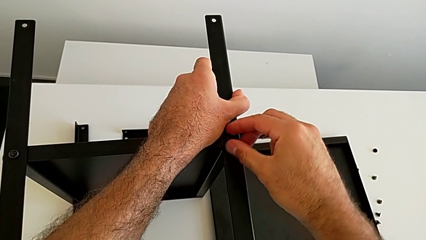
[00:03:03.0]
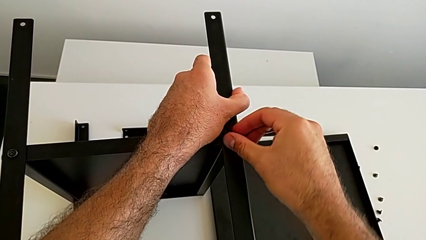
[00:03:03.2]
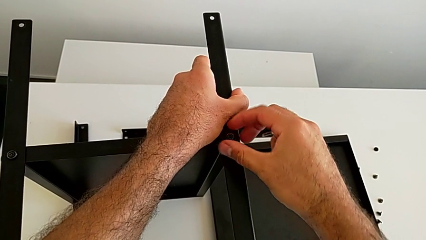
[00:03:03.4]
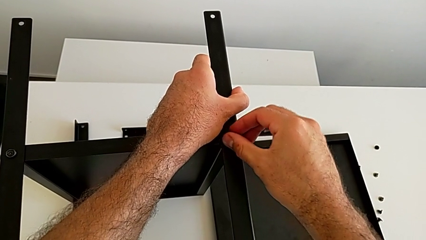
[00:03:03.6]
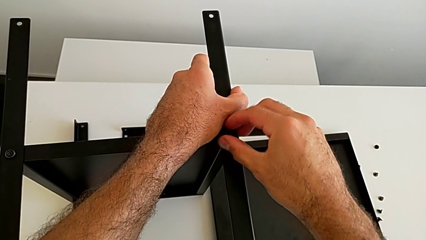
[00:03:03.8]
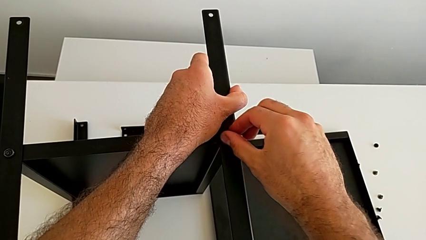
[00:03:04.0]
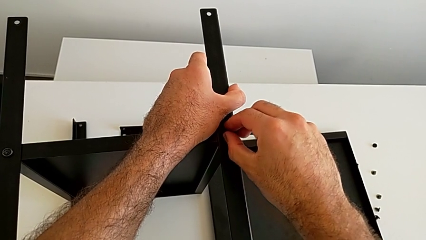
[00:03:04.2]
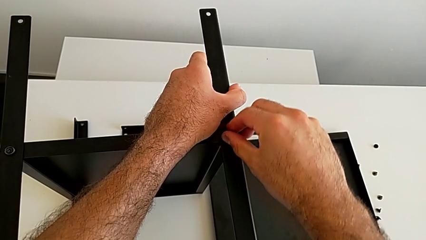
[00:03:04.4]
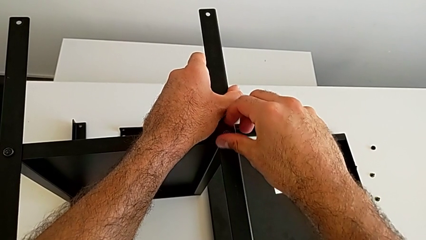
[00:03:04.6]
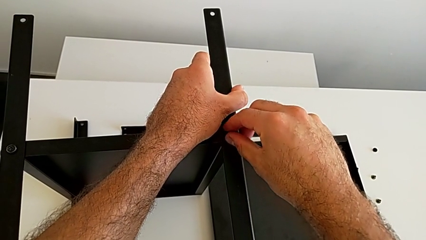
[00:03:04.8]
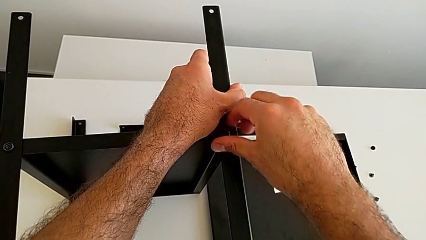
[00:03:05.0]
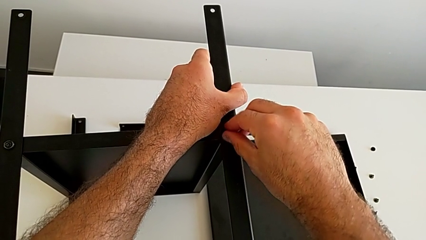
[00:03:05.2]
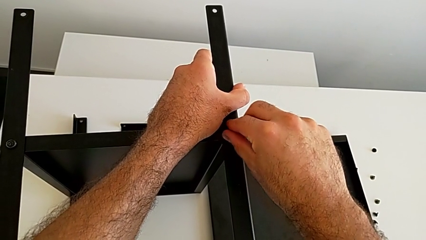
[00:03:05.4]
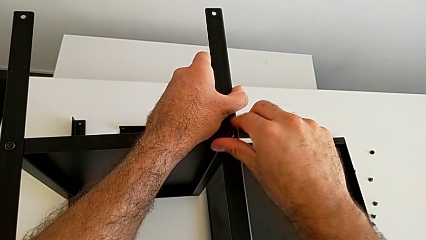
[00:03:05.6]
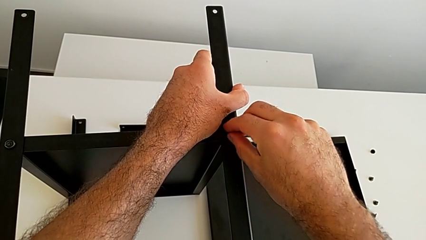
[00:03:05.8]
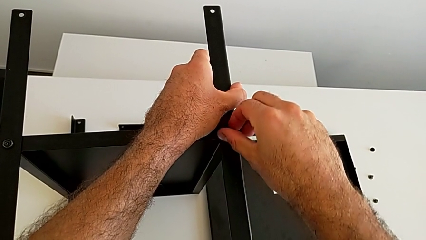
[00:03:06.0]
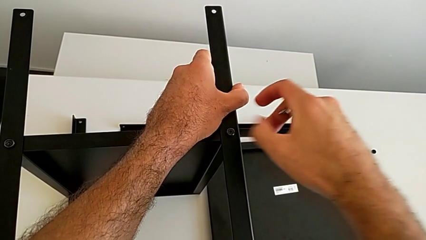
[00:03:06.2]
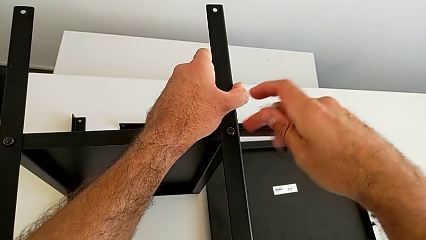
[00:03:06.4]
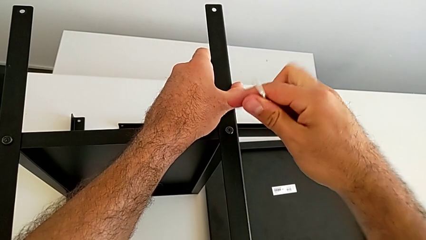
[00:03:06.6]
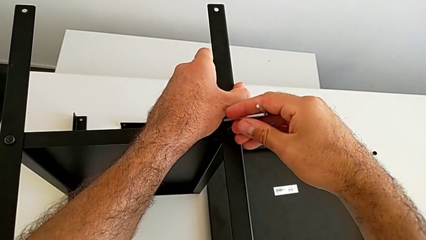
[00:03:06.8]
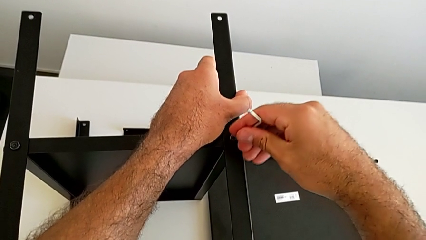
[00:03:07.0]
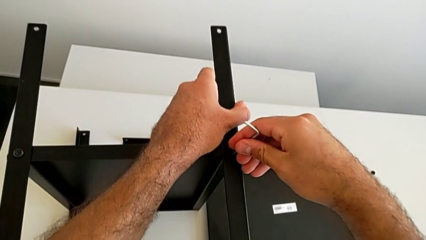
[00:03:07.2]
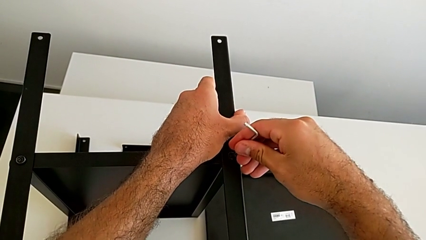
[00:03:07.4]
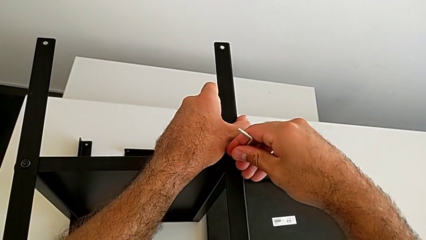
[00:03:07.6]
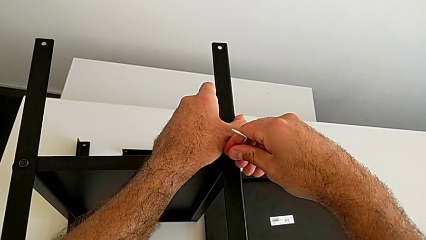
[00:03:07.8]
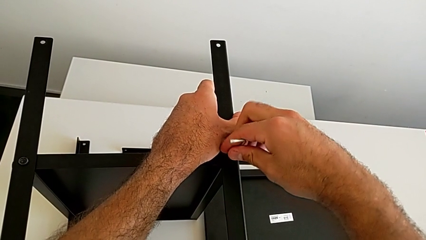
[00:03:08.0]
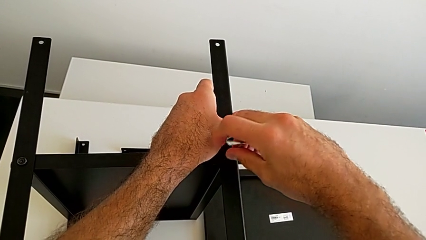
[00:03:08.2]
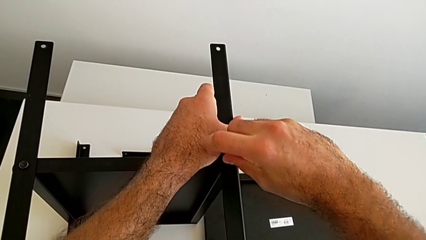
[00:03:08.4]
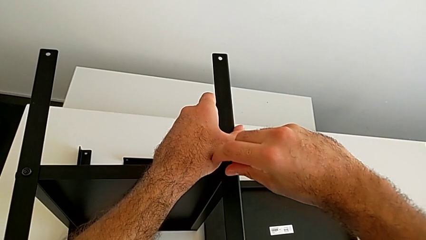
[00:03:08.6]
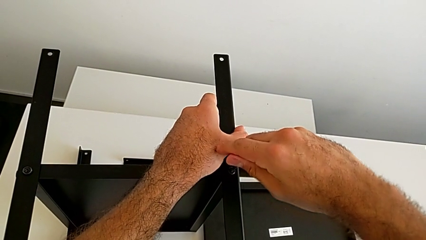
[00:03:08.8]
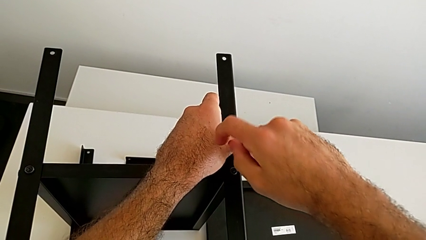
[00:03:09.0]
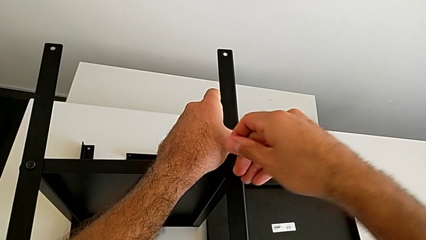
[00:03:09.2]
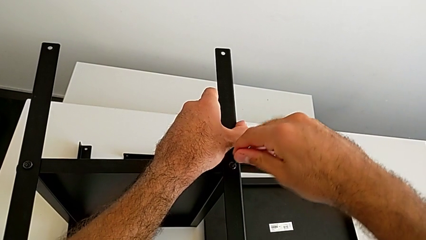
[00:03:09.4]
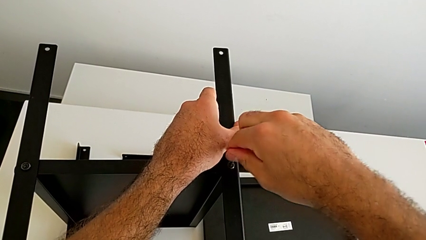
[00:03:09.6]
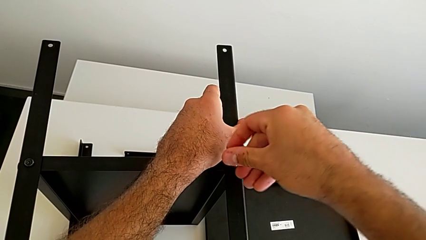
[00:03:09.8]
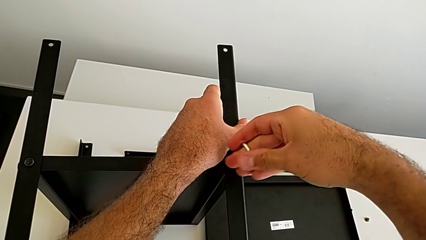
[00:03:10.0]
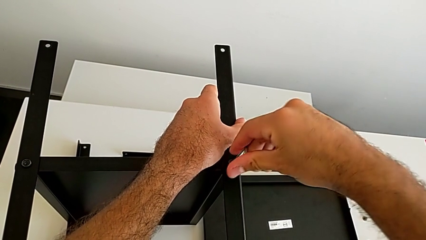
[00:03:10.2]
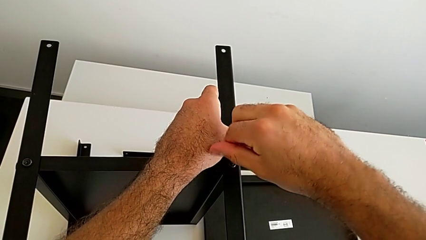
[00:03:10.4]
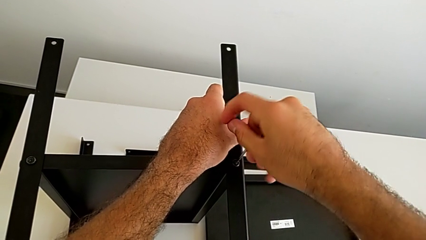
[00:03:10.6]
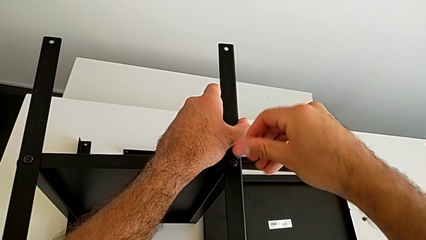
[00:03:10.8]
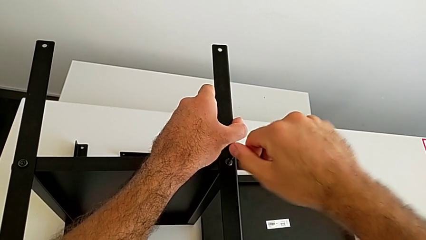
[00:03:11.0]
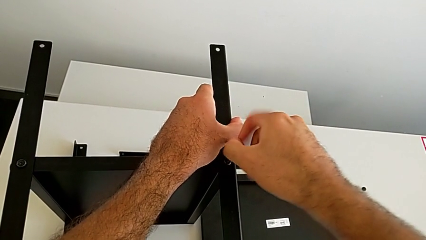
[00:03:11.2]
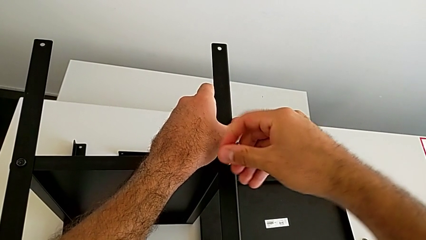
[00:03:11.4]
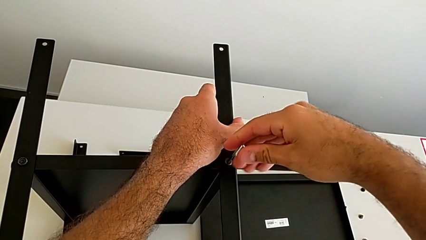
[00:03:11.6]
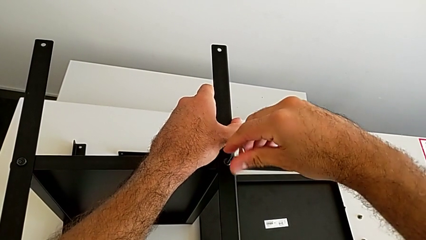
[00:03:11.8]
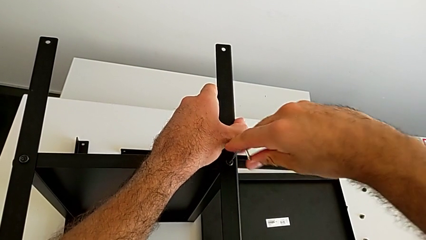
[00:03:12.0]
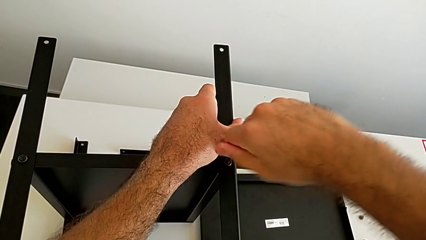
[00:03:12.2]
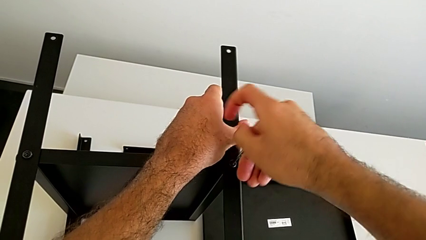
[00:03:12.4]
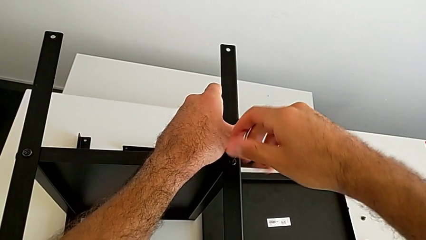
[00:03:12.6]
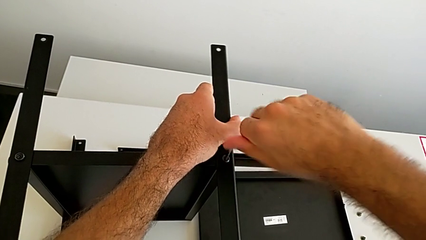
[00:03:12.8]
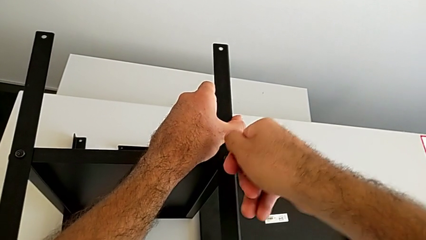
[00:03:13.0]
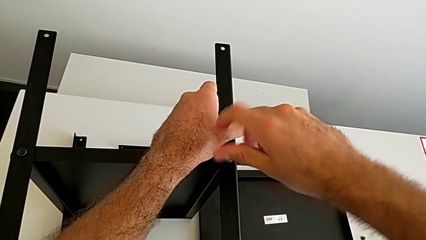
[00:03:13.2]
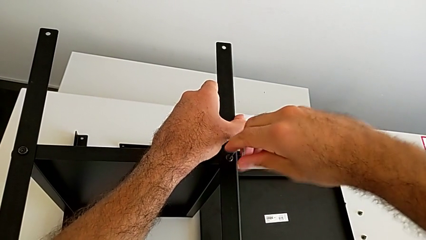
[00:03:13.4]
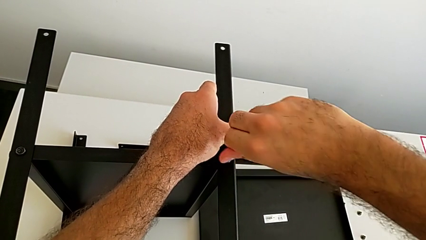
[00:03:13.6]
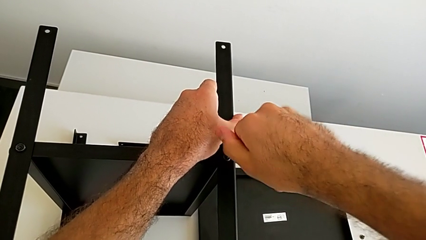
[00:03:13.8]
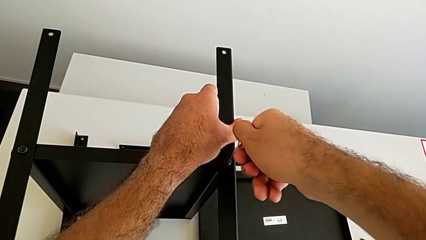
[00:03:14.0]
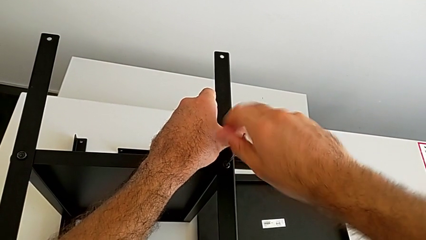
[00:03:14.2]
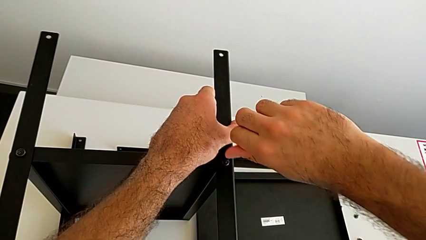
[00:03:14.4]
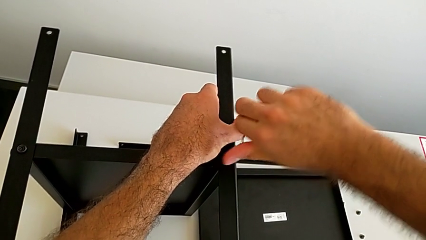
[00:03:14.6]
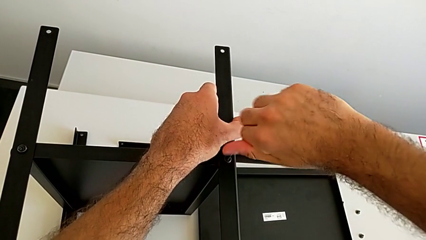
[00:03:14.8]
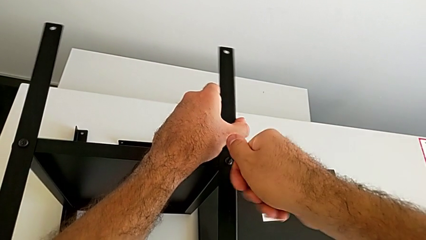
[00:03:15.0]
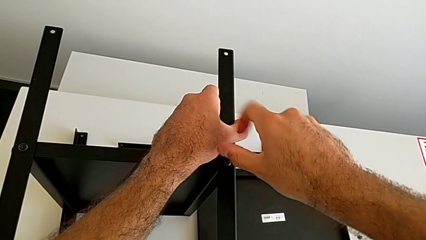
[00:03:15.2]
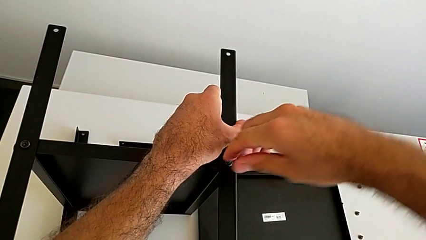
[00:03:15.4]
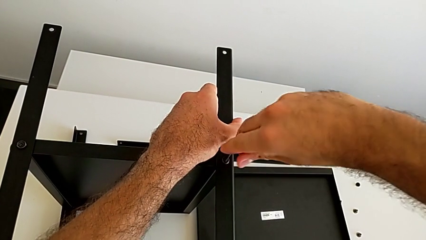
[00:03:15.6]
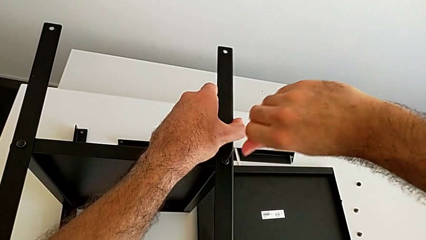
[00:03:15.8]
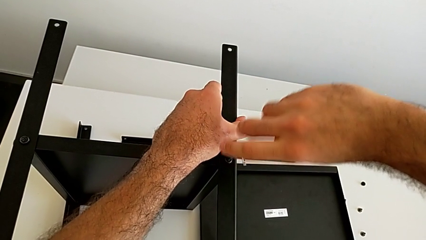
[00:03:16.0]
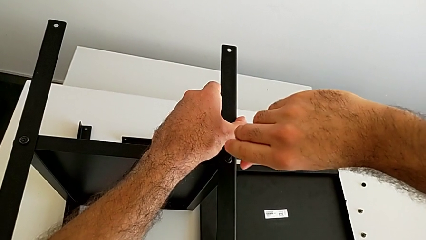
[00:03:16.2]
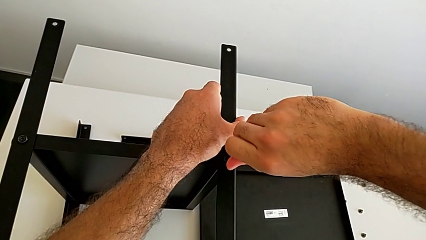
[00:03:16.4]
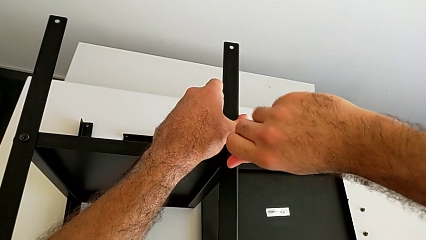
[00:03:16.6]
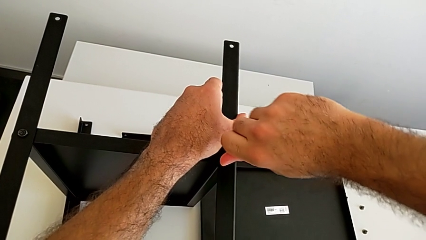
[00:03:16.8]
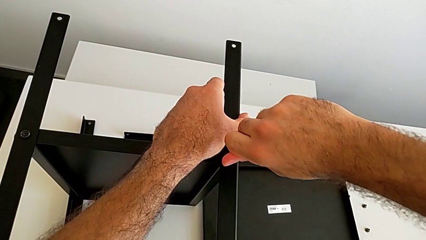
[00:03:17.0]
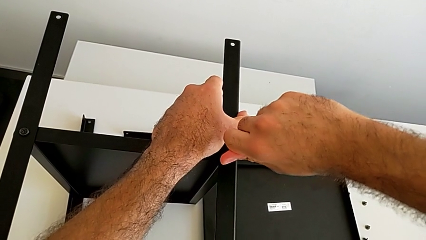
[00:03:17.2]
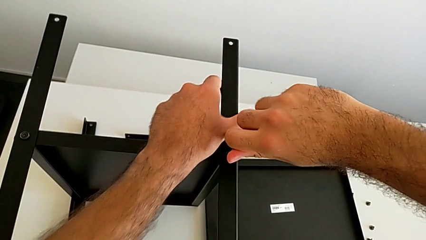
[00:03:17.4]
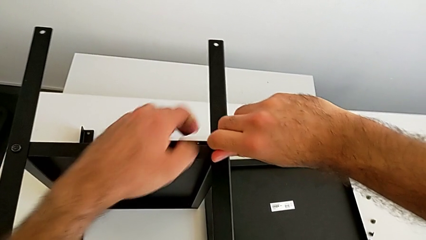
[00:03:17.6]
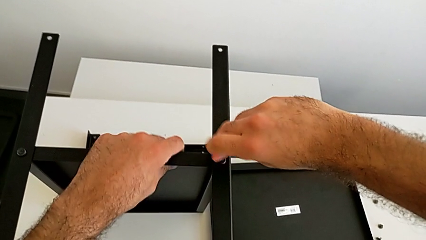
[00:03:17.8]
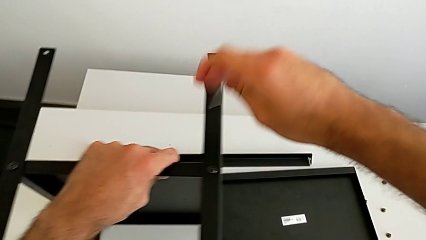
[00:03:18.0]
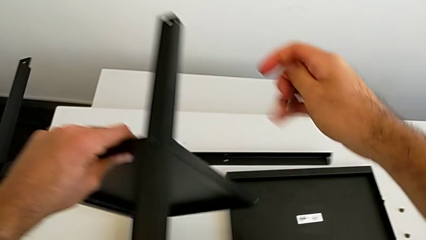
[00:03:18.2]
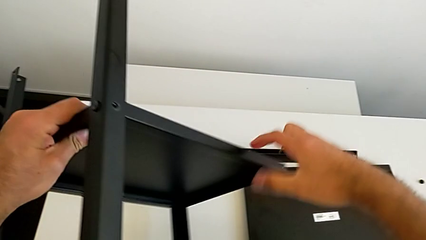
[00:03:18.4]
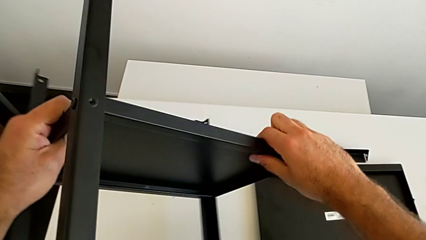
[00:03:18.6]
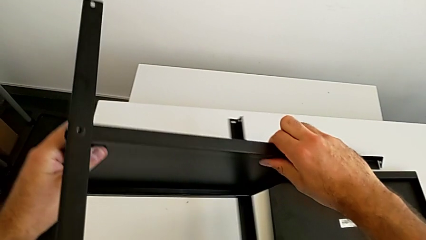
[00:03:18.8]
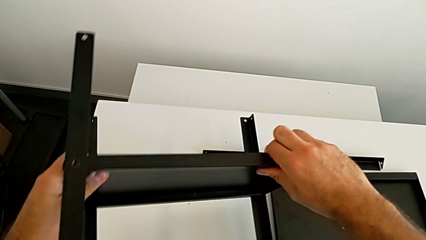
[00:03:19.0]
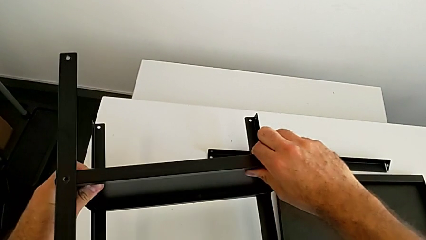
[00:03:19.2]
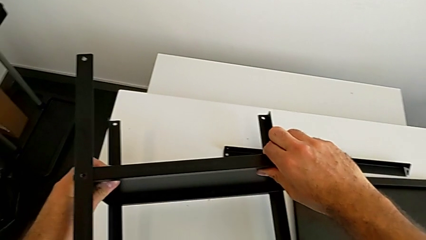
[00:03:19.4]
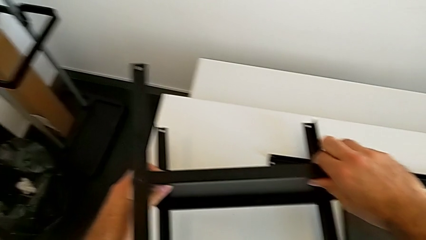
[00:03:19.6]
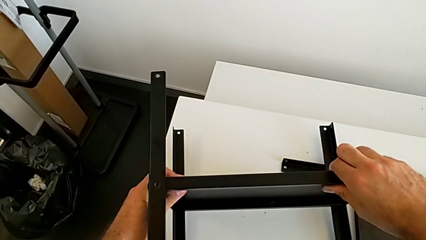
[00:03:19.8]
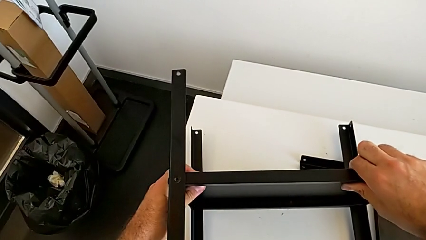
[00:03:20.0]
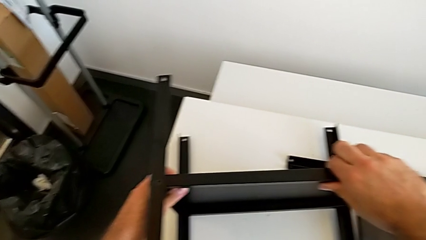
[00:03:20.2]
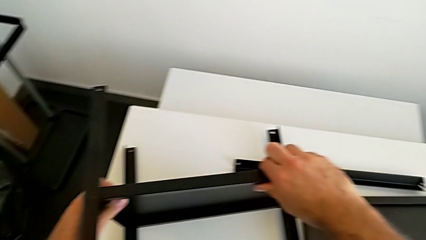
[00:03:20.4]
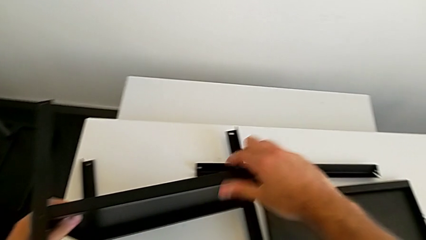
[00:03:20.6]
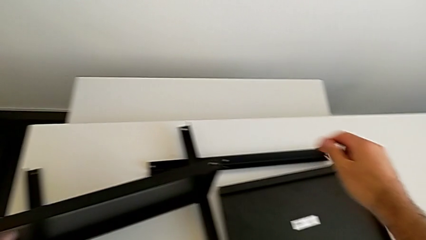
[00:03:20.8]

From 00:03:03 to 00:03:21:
The camera wearer is screwing the first leg onto the tray. They screw the hex socket head, insert the Allen wrench, screw the hex socket head, withdraw the Allen wrench and rotate the bottom tray.
